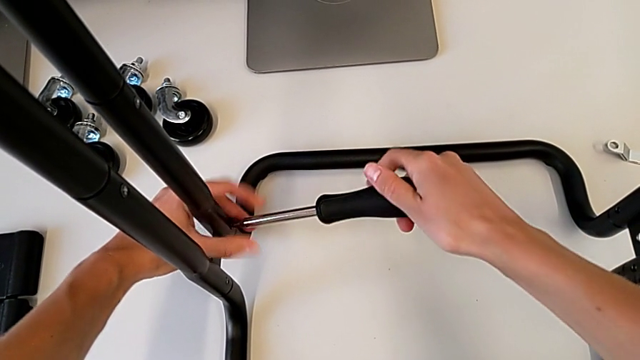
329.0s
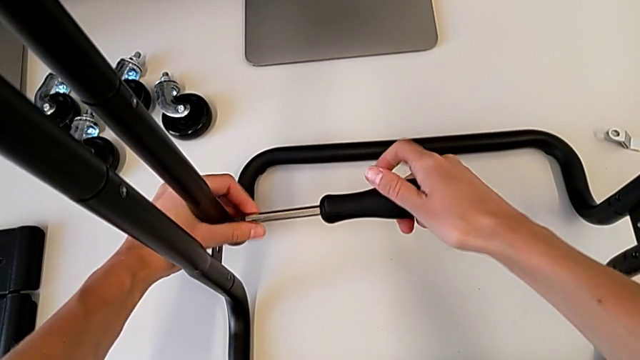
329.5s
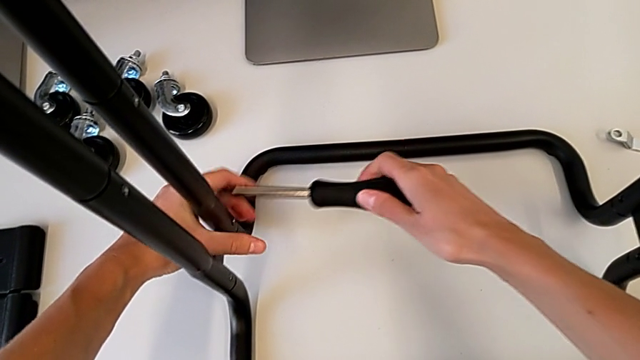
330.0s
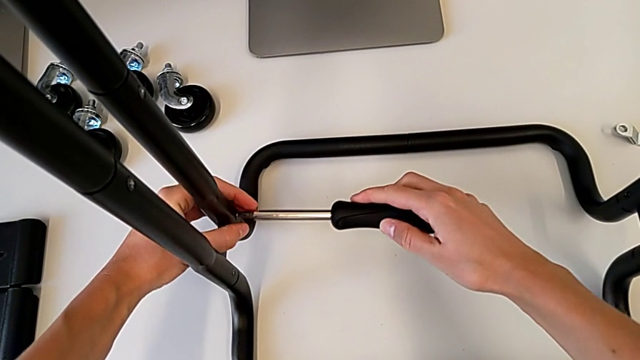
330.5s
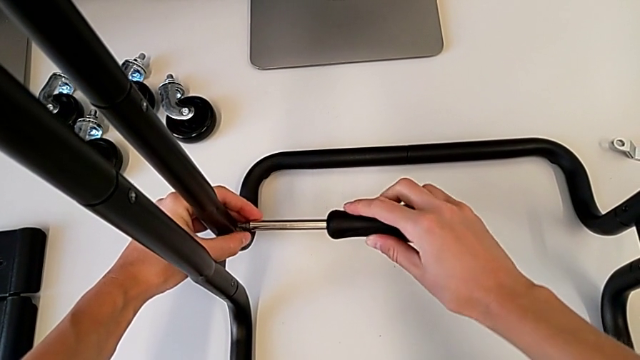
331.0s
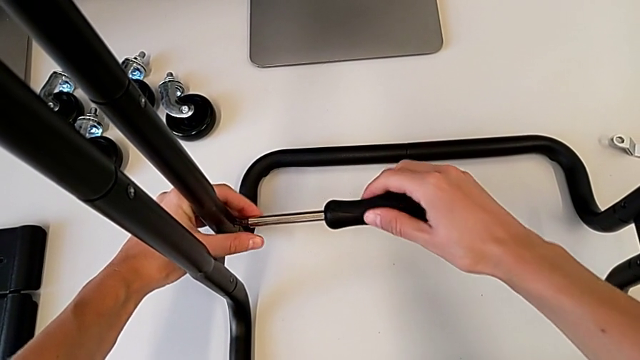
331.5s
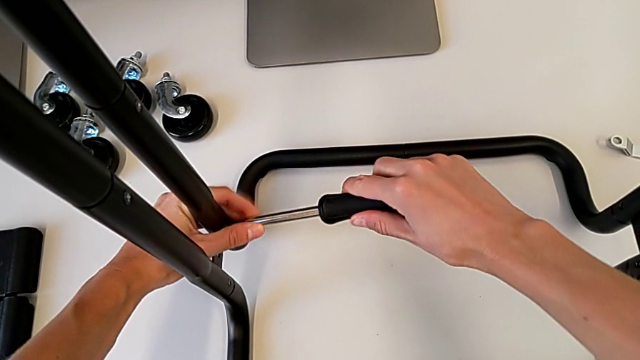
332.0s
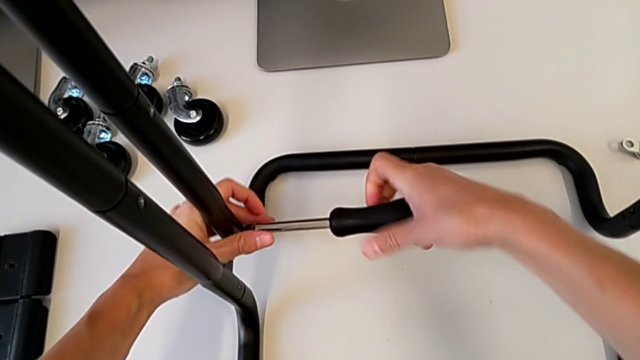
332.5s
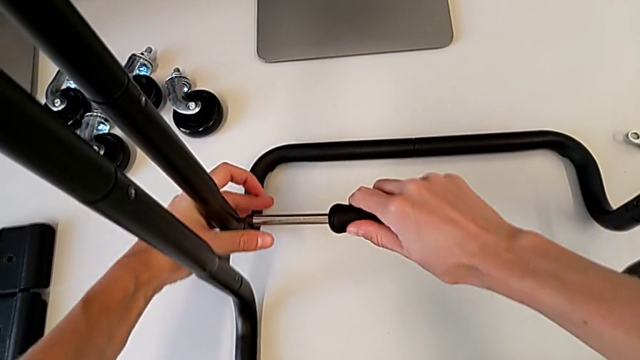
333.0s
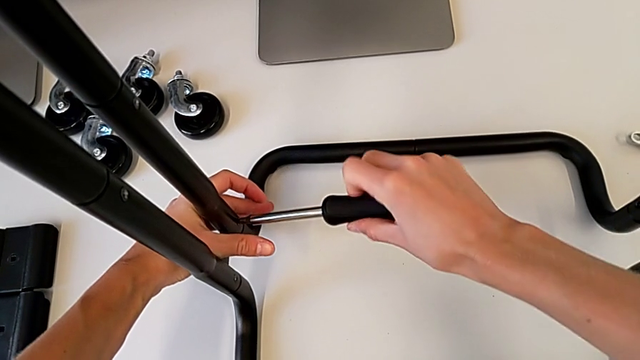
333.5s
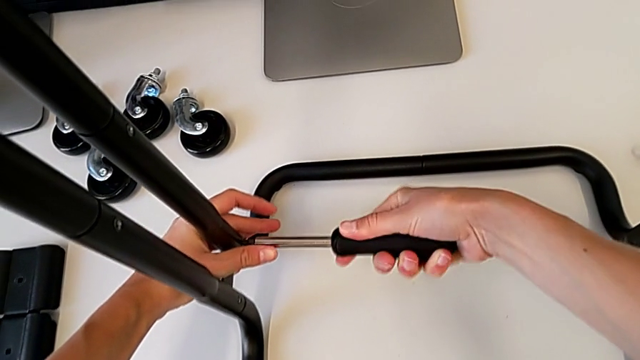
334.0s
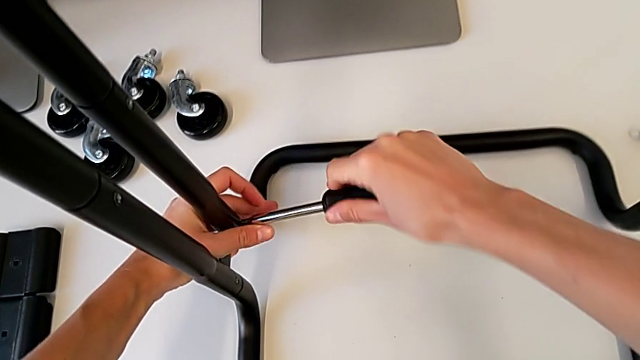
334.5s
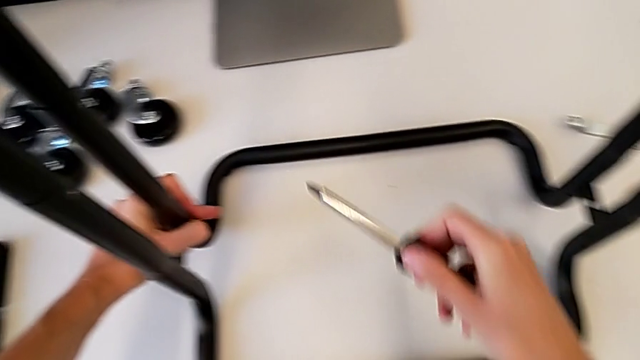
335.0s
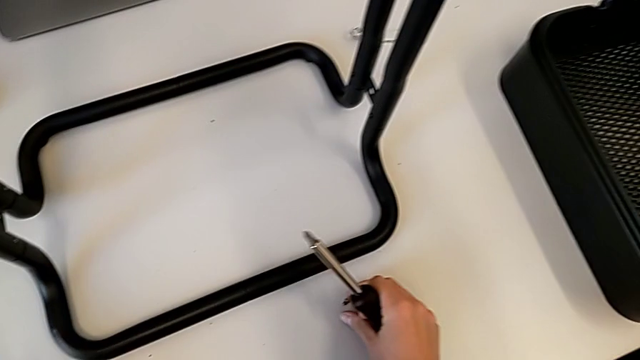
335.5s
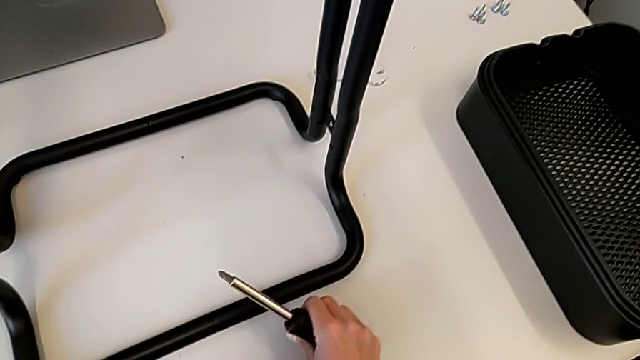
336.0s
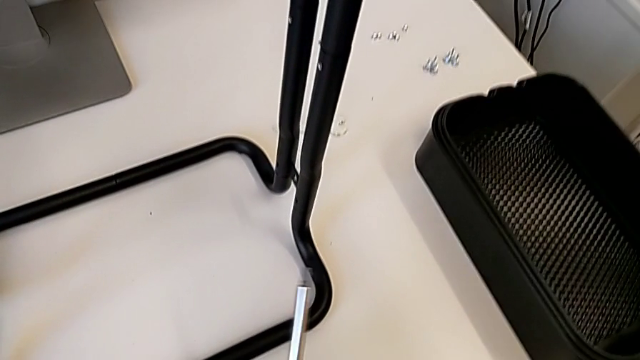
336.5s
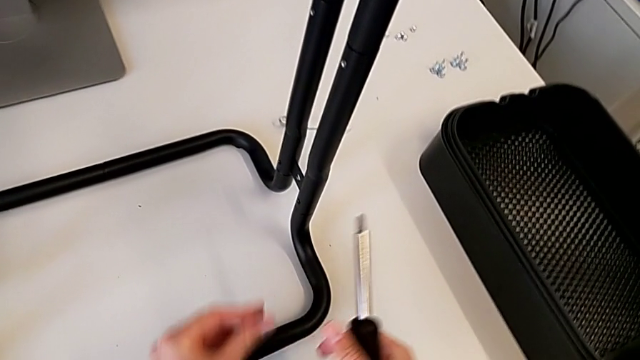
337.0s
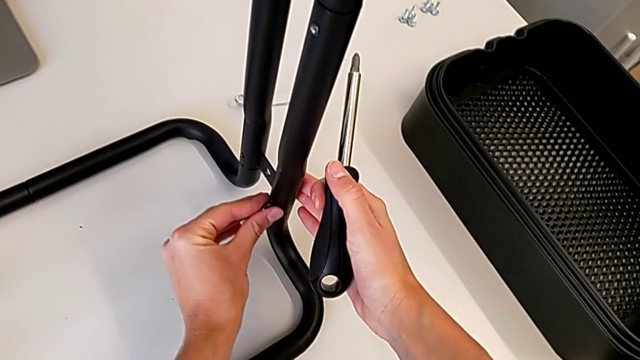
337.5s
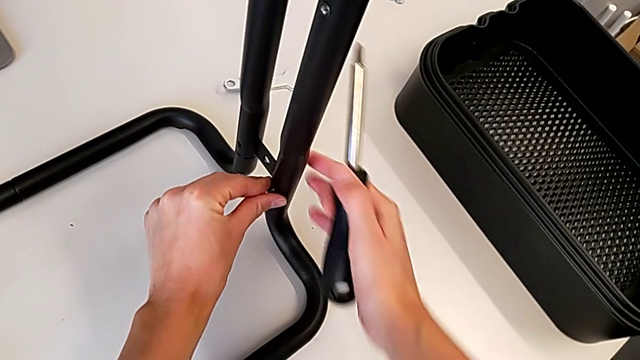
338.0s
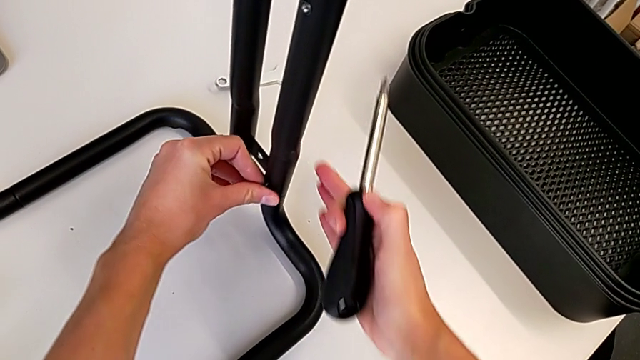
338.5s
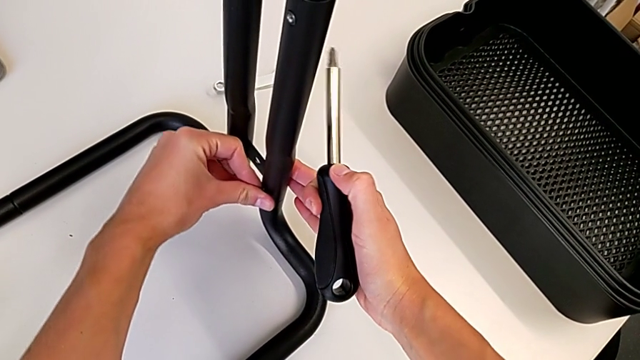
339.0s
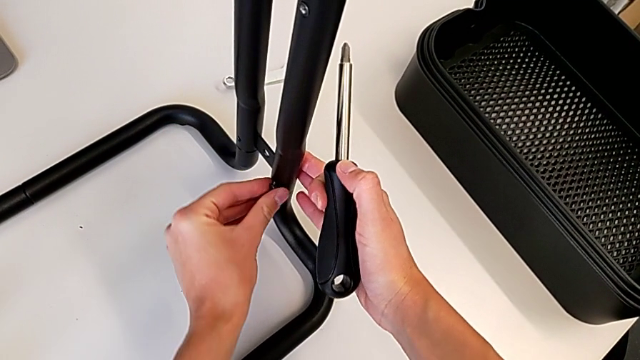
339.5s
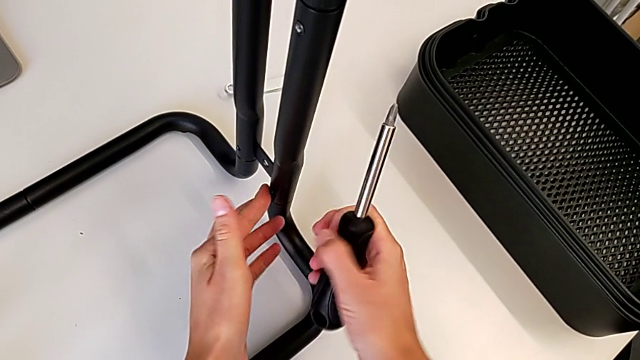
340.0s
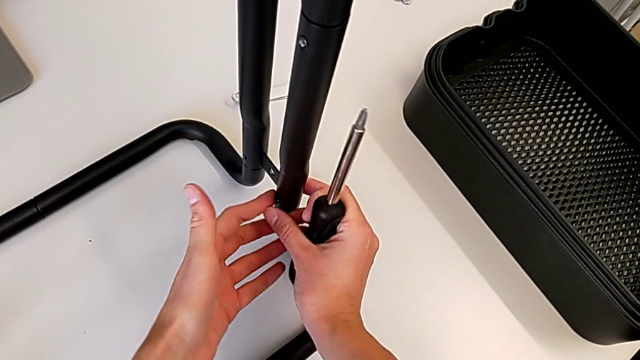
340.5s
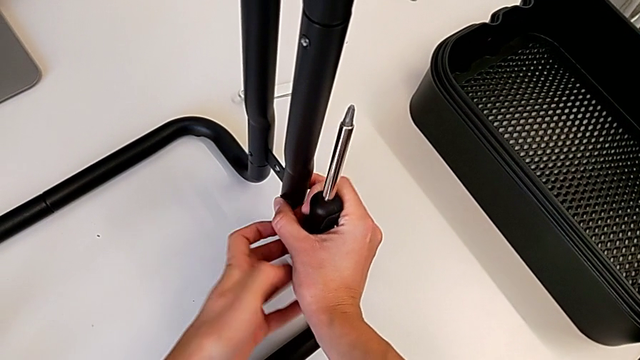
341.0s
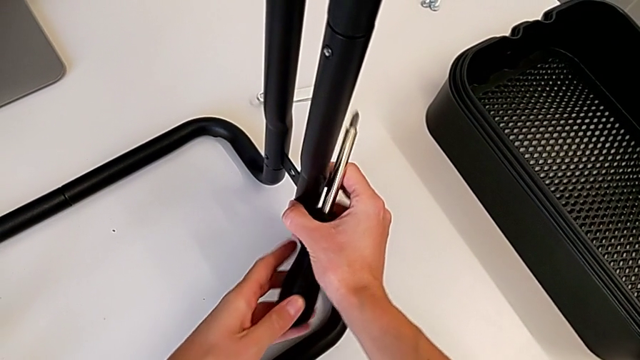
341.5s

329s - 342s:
The camera wearer is screwing the bar leg to the base frame. They keep screwing the second screw, withdraw the screwdriver, grab the third screw and insert it.

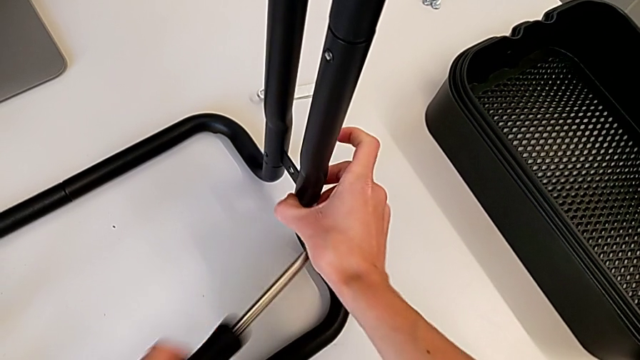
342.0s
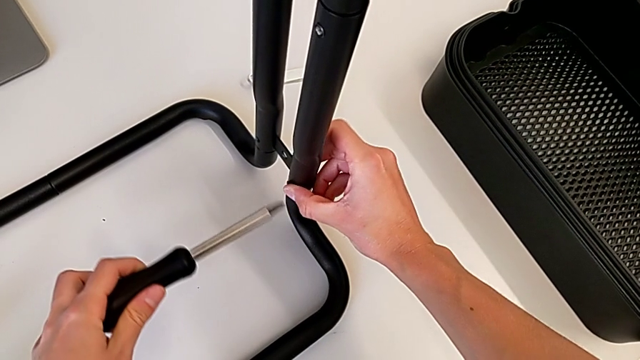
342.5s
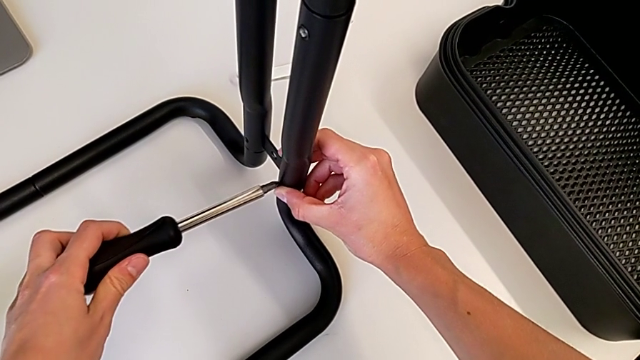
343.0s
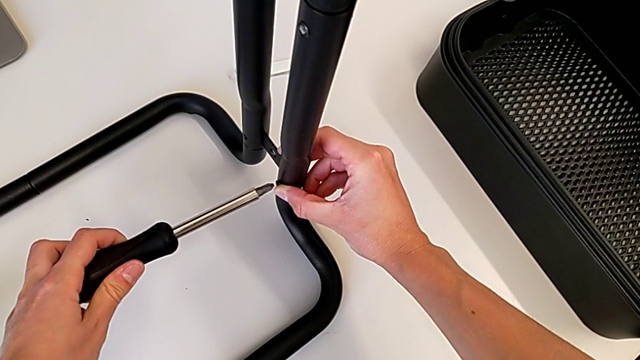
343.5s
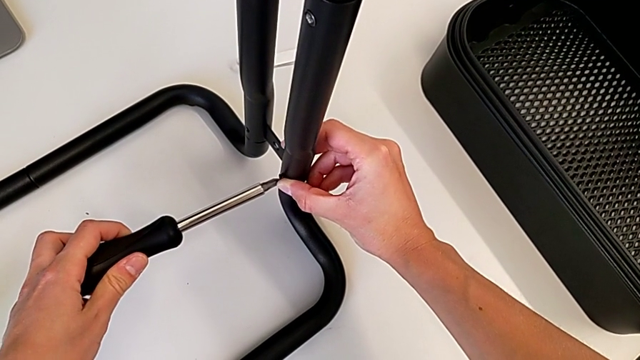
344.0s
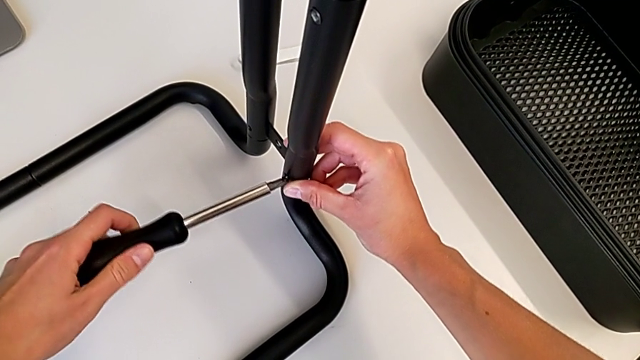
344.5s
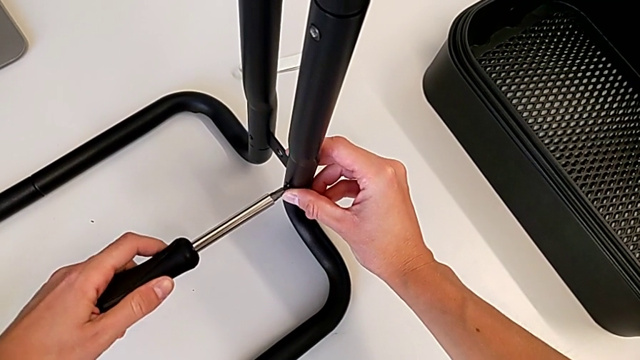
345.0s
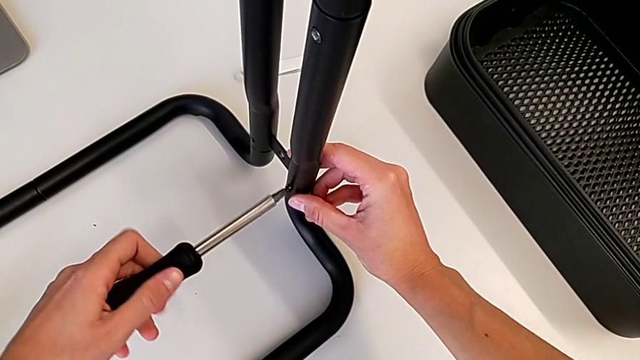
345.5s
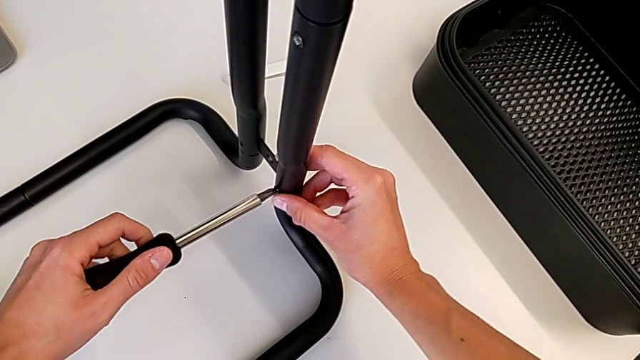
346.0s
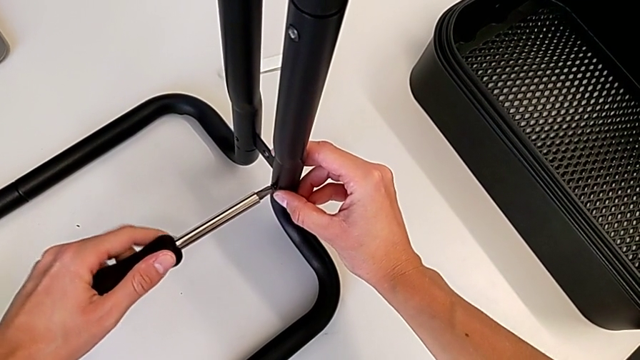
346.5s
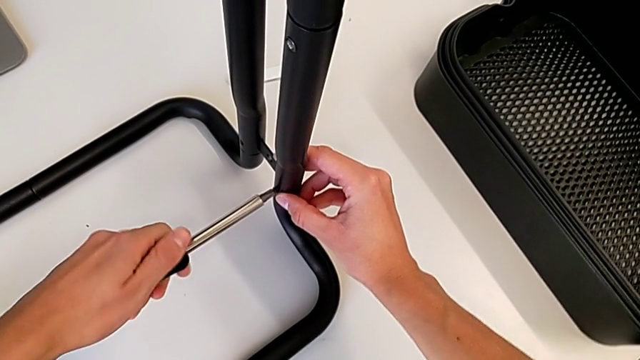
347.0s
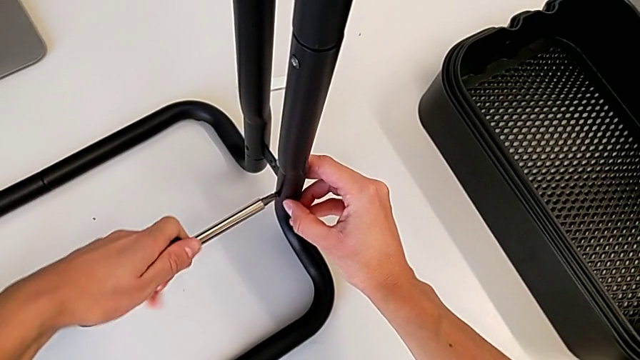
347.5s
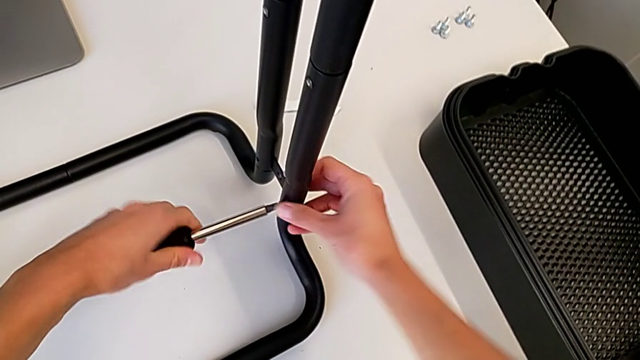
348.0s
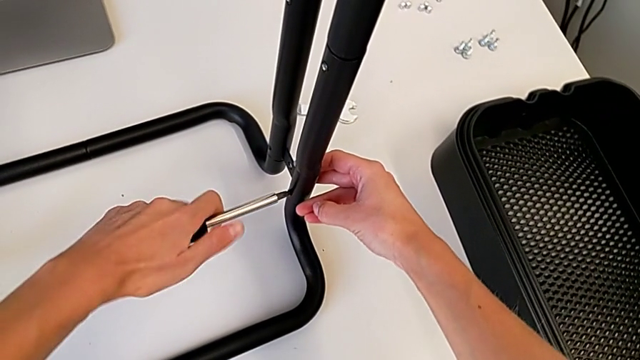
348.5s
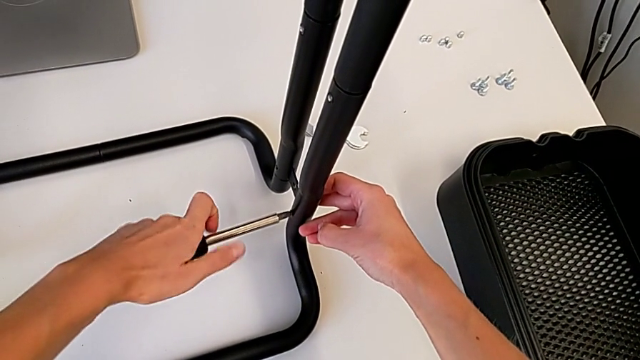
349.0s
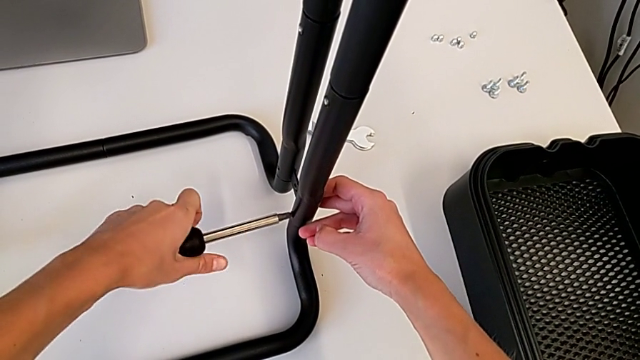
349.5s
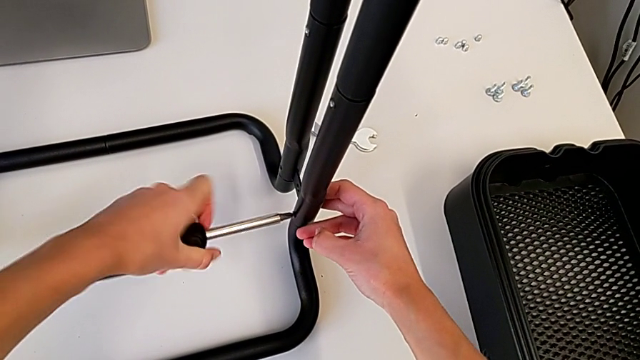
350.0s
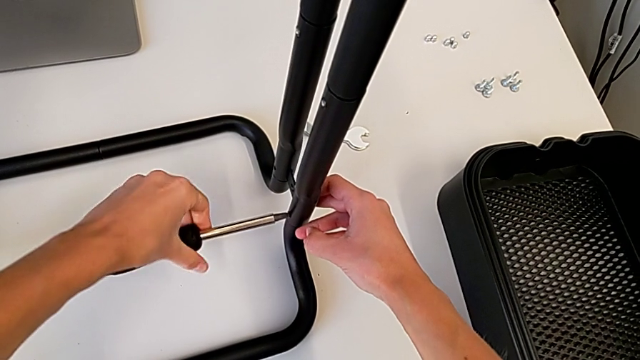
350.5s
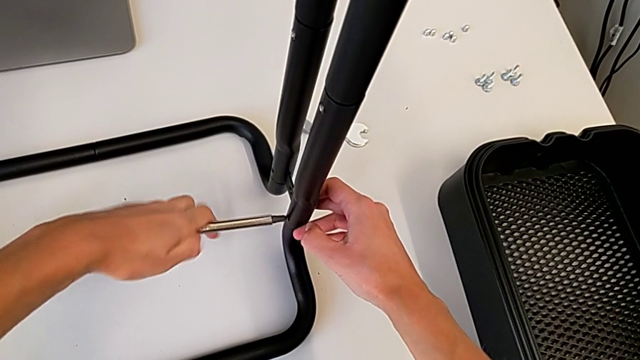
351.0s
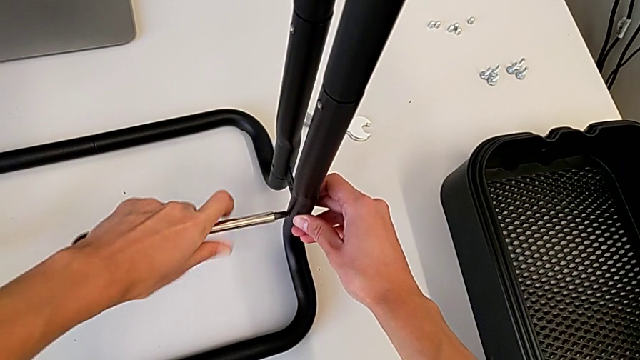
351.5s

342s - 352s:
The camera wearer is screwing the bar leg to the base frame. They insert the screwdriver and begin to screw the third screw.
